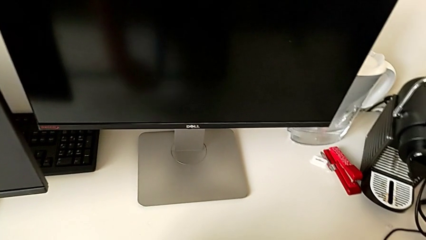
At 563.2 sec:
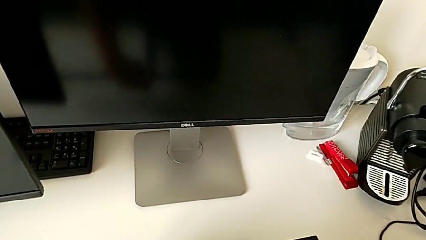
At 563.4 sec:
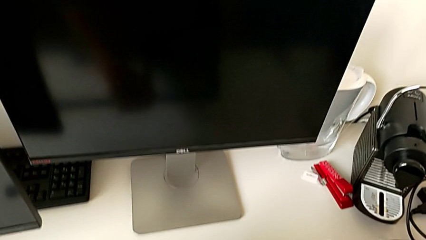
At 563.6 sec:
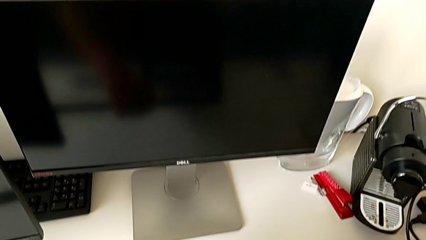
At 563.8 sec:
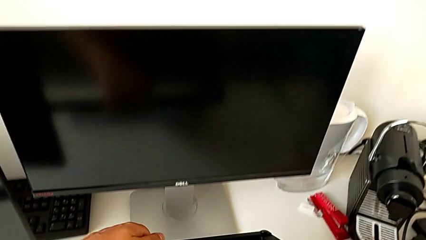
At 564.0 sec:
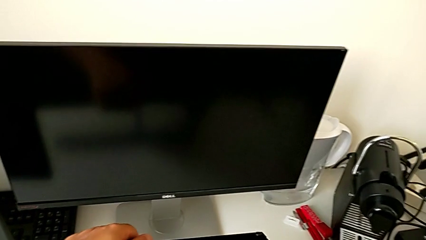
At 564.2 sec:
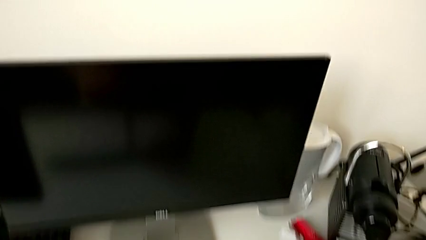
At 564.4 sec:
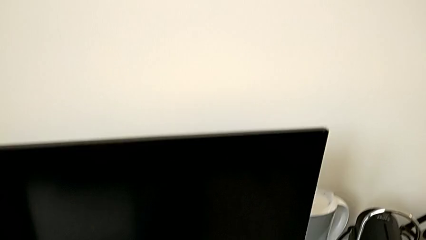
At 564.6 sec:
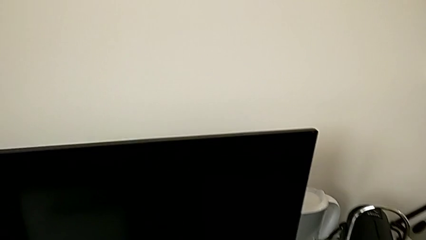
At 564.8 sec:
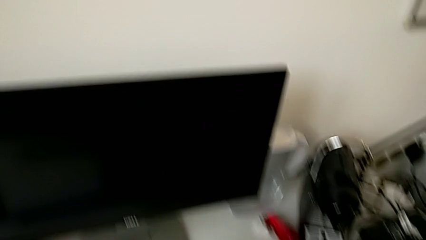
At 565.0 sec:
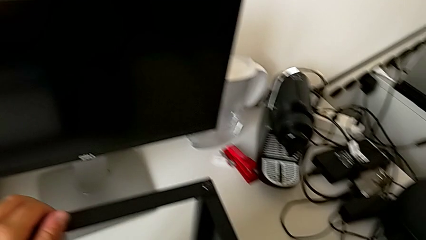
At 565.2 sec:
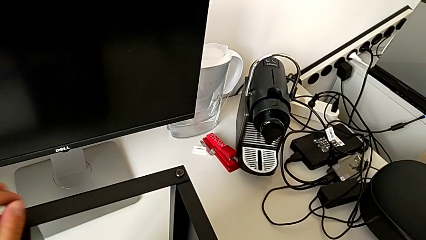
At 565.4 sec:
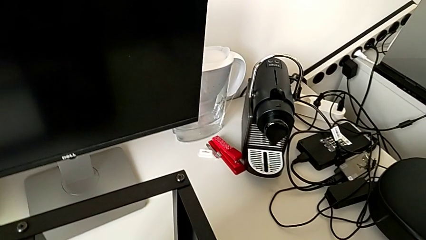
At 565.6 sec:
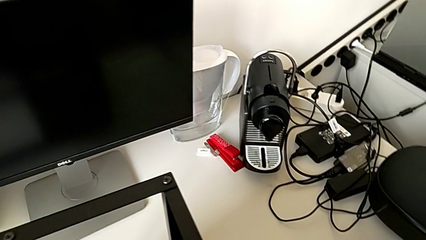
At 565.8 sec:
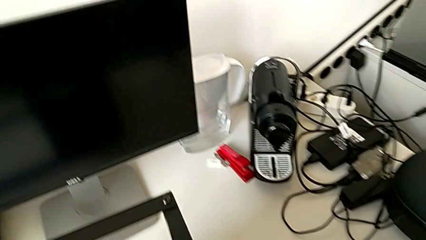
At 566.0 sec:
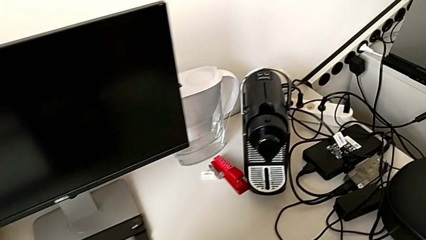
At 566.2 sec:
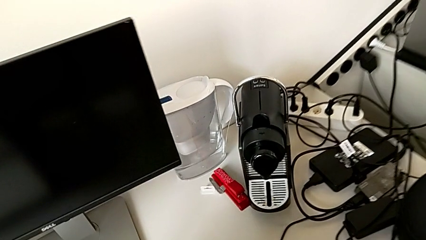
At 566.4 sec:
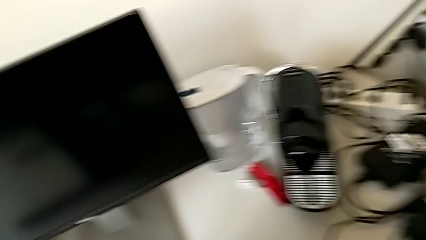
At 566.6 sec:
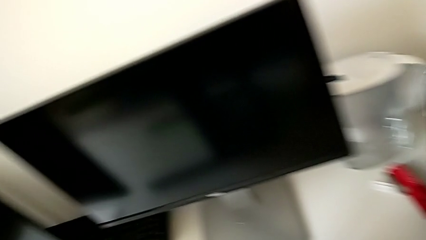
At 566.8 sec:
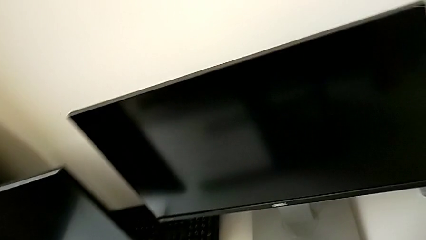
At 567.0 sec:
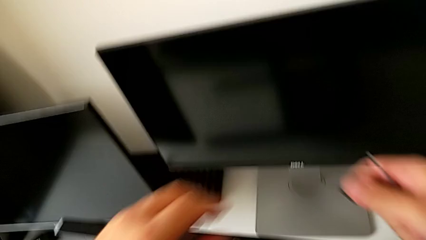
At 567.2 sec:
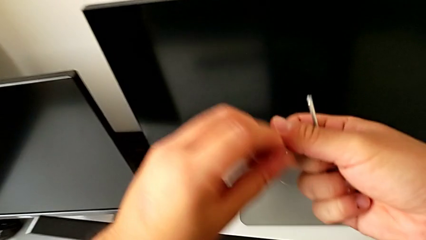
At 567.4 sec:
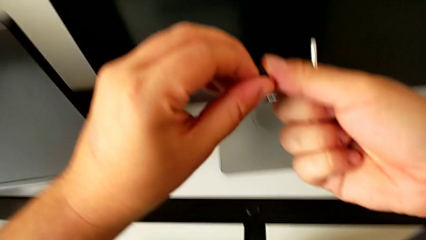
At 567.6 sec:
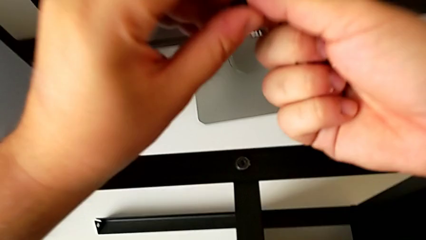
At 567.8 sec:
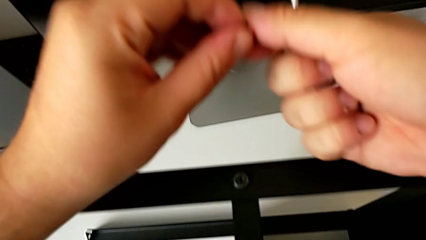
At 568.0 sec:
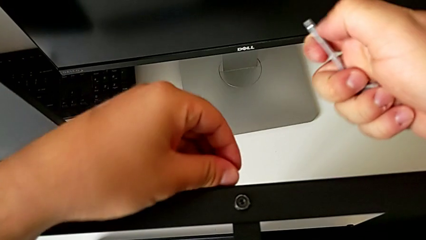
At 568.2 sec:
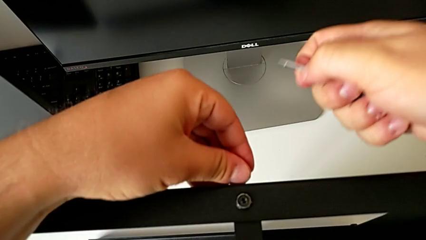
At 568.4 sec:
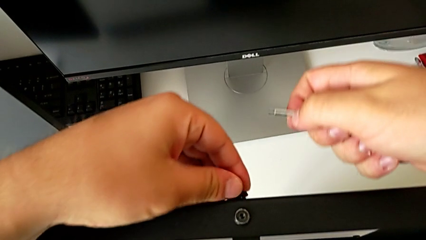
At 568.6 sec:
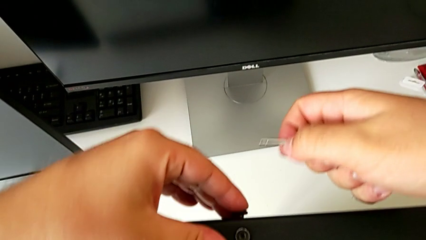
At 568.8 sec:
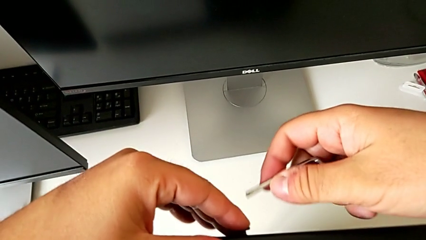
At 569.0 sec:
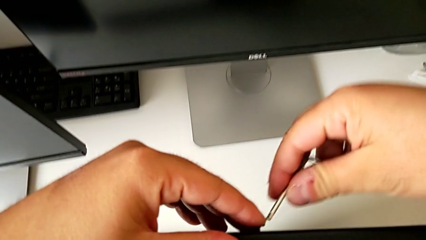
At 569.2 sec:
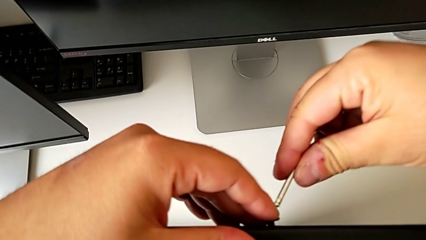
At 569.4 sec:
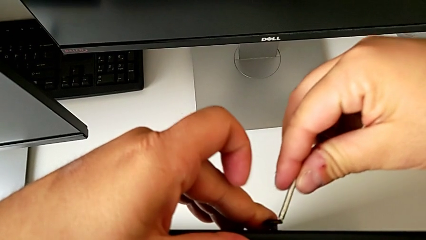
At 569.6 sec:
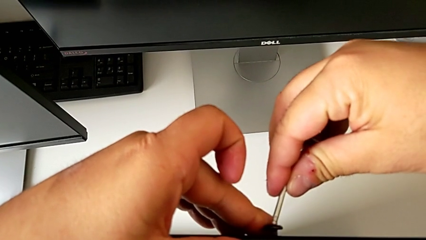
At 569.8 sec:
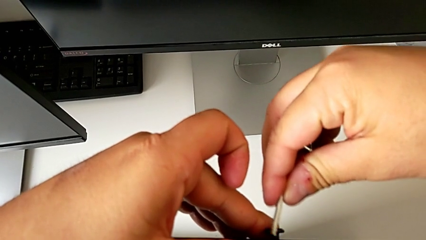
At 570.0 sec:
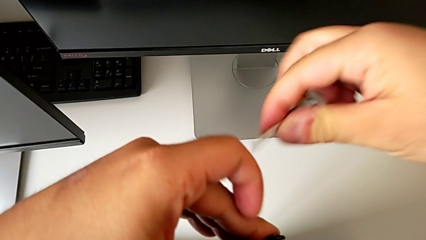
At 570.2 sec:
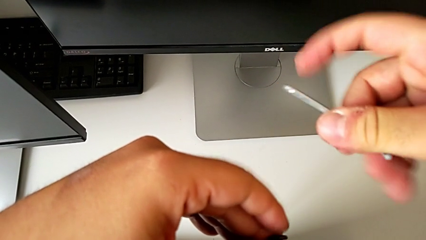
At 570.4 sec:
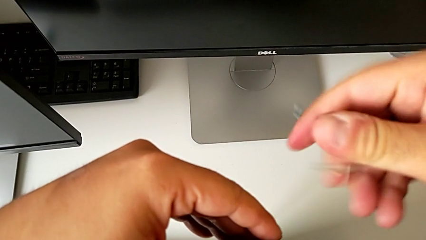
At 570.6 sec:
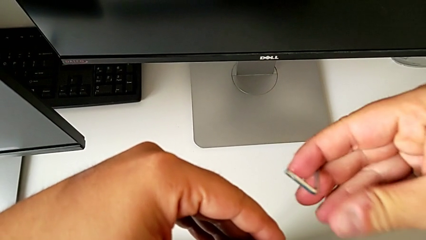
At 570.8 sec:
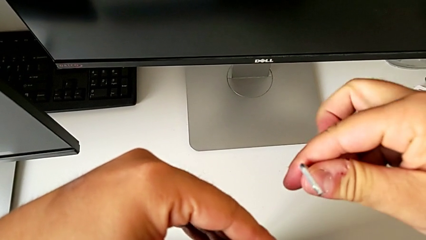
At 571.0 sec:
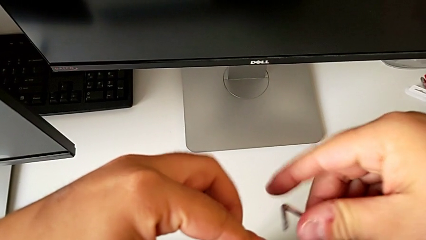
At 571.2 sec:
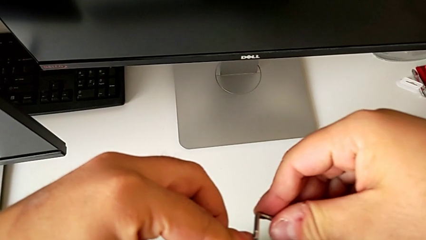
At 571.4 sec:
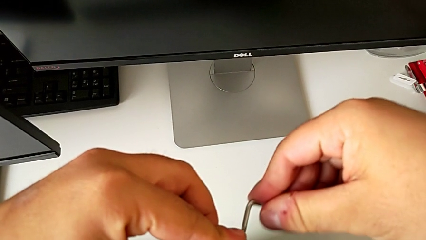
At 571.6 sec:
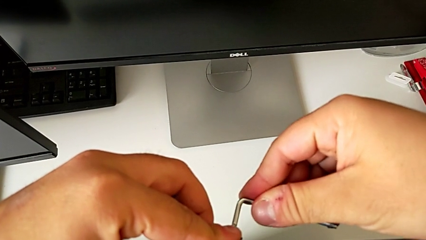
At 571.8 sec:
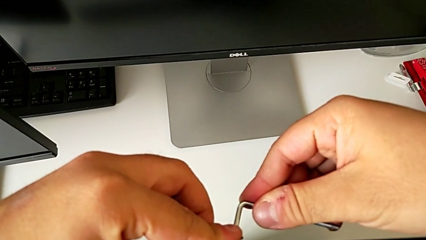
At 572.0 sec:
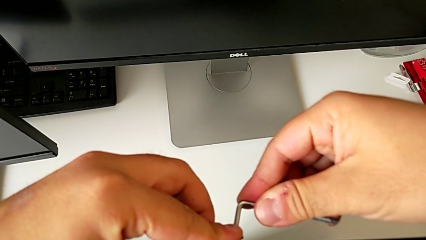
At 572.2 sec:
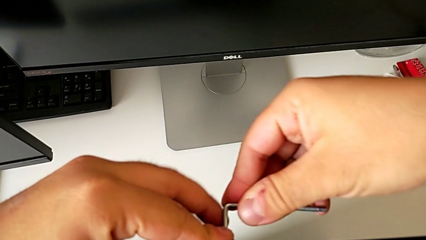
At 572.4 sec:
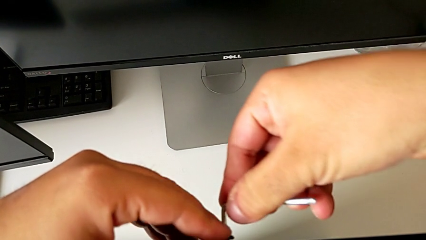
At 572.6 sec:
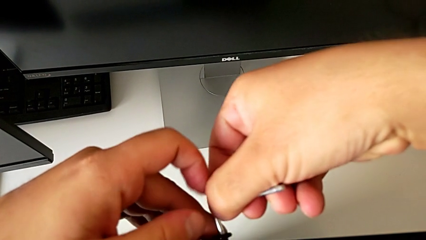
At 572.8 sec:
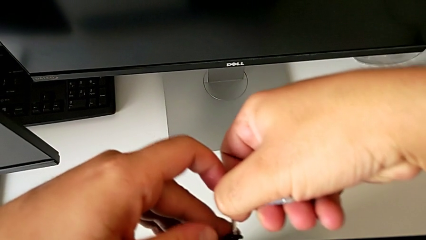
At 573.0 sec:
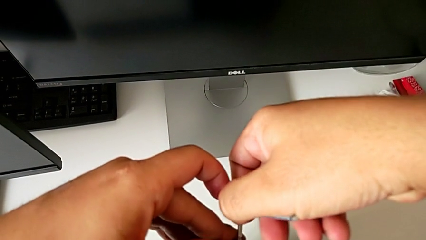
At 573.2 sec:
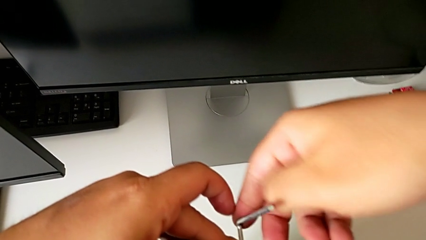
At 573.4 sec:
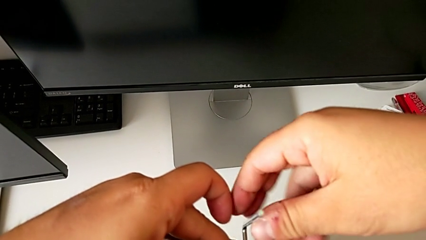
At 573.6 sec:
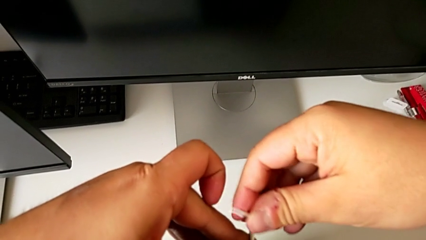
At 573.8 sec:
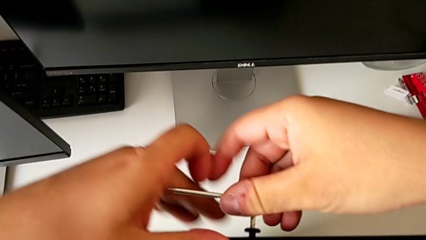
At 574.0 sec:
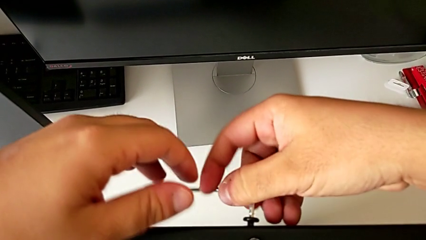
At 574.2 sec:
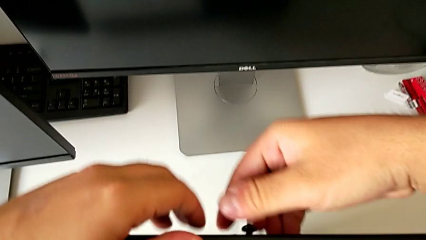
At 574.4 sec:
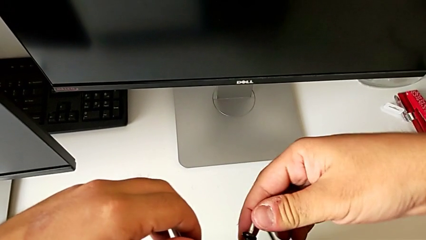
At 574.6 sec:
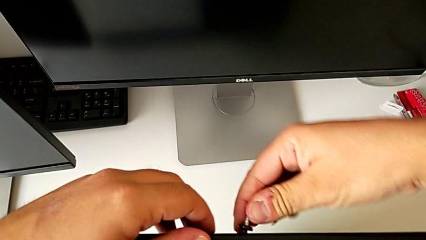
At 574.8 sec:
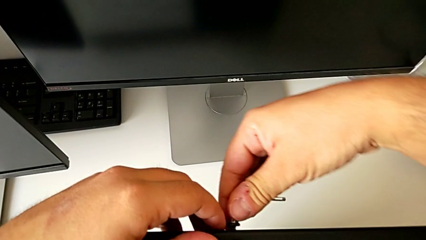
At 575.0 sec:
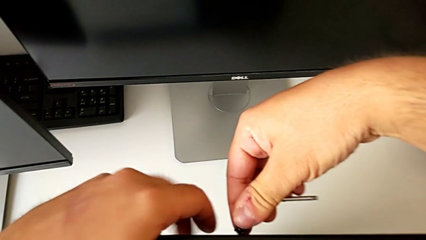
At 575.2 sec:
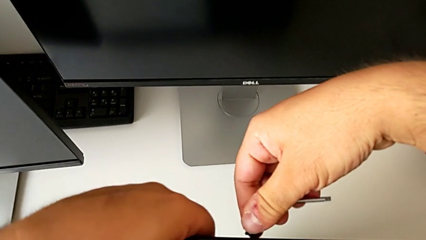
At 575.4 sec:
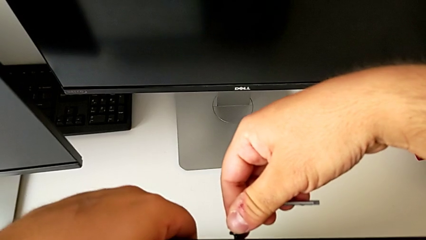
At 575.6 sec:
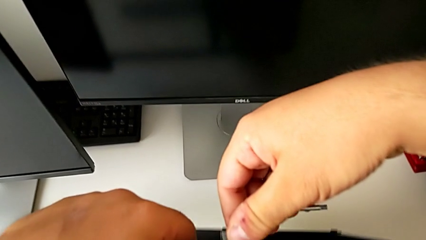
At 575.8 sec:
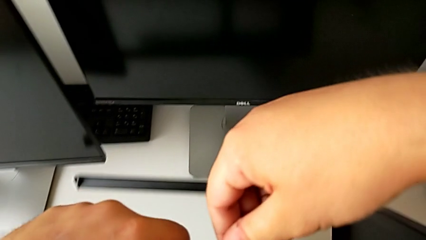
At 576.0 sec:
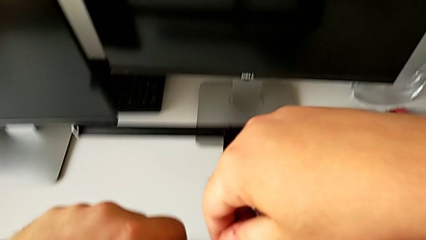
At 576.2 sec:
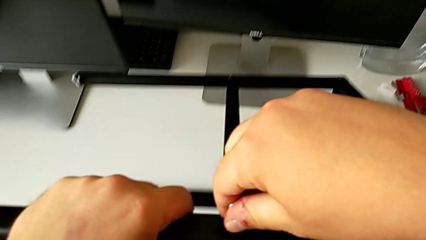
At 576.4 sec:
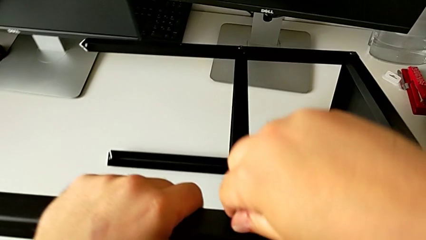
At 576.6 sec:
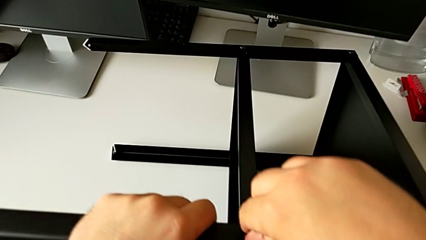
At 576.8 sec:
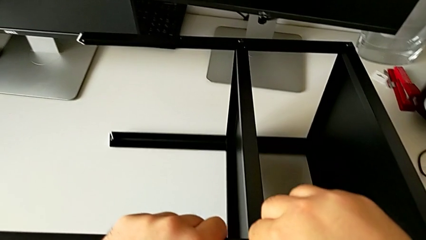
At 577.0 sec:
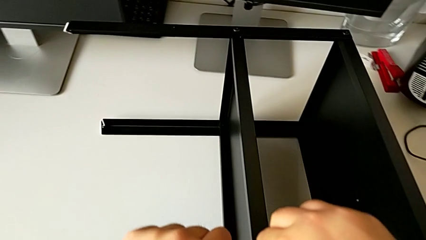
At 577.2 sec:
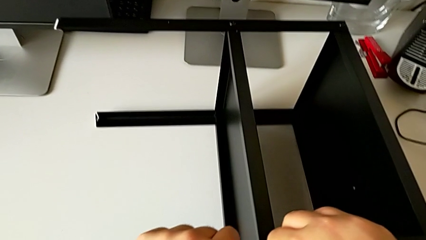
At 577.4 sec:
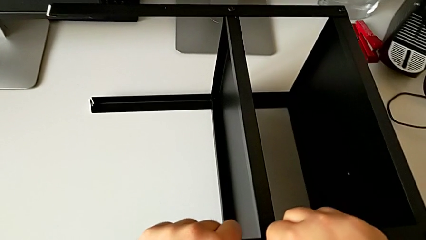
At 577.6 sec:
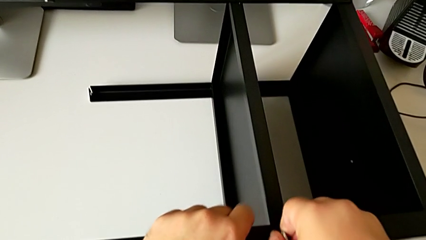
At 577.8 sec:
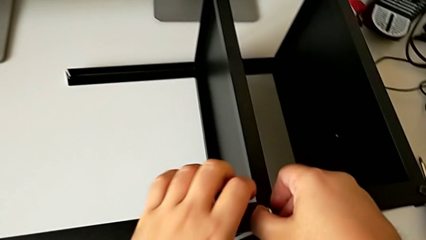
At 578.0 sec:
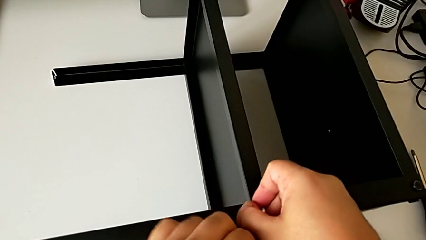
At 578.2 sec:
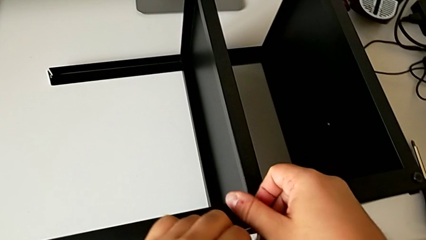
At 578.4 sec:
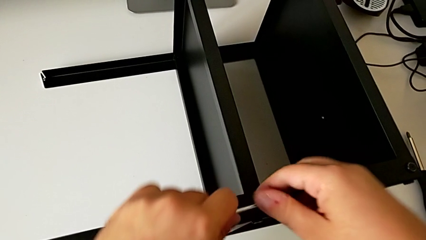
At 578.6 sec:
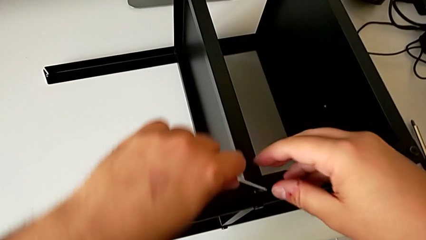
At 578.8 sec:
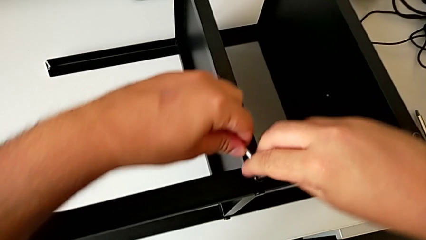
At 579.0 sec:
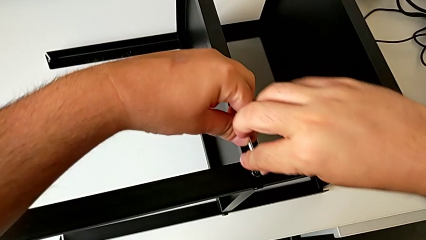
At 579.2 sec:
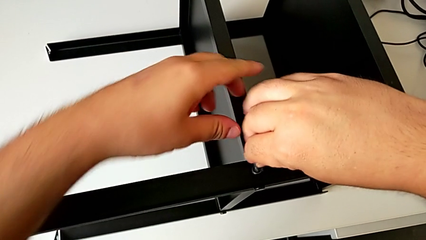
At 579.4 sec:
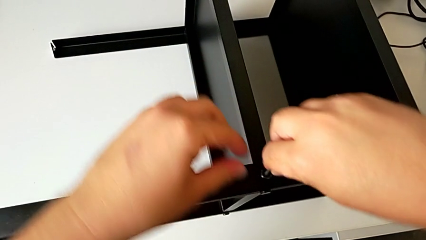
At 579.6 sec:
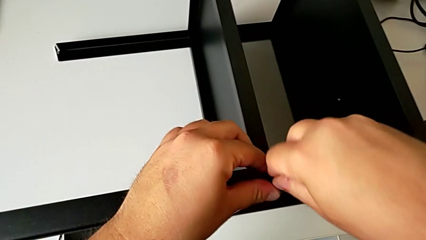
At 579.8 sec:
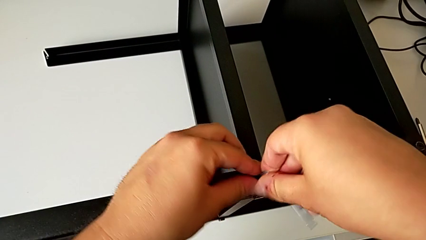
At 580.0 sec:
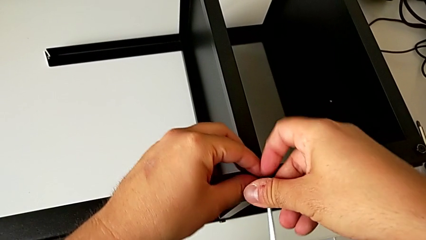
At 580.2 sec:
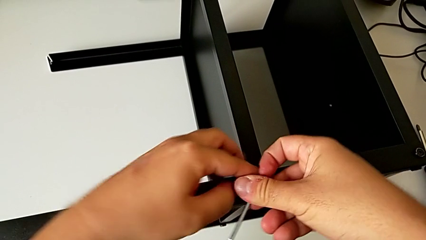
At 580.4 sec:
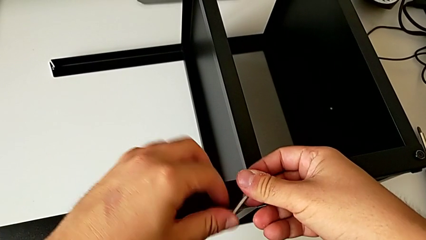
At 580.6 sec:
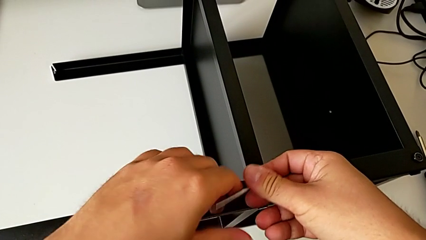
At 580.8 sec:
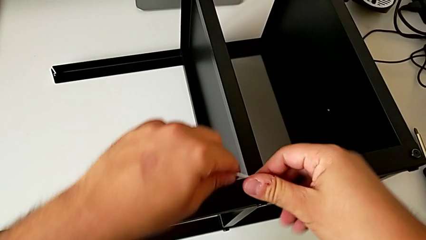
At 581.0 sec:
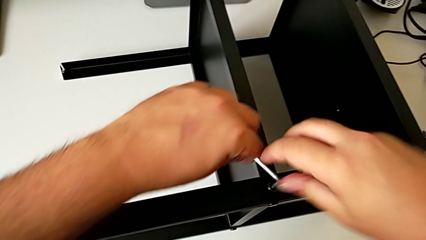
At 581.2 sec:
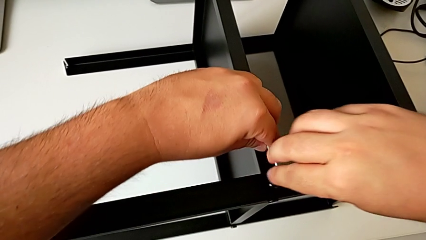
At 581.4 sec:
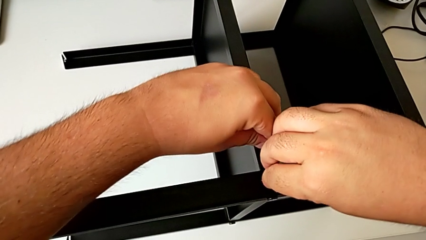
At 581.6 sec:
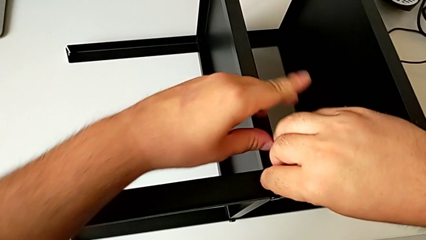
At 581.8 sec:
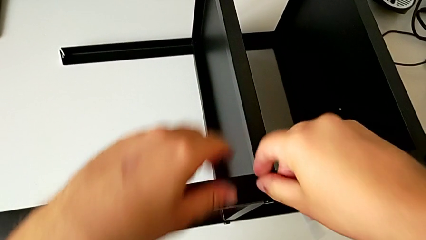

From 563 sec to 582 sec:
The camera wearer is screwing the second screw of the second leg to the shelf. They rotate the tray and begin to screw the hex socket head.
